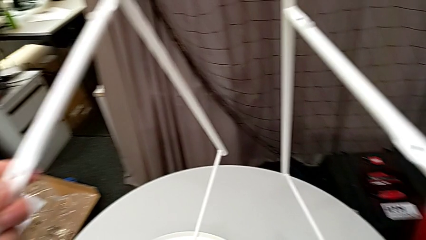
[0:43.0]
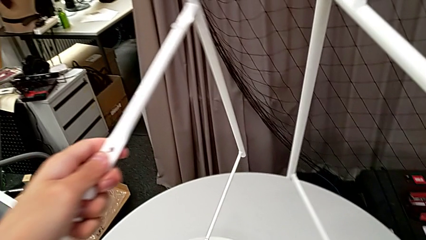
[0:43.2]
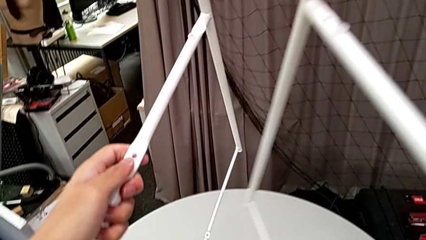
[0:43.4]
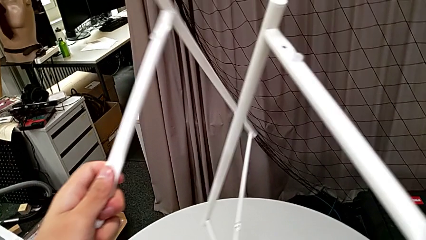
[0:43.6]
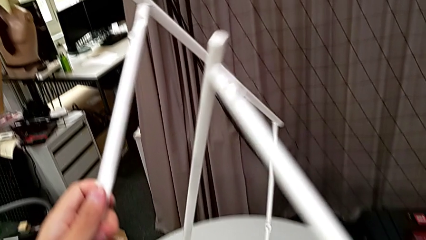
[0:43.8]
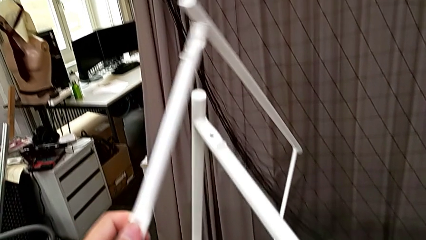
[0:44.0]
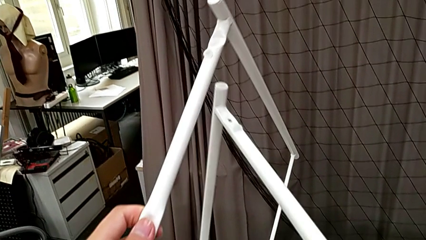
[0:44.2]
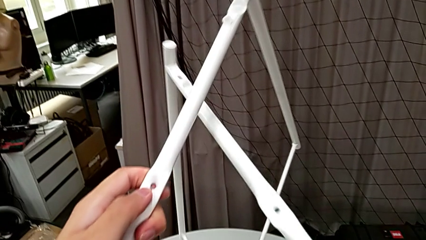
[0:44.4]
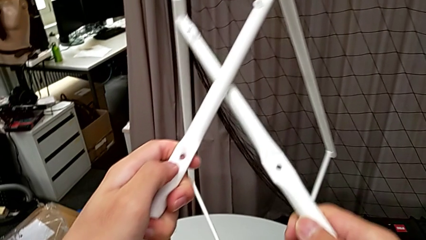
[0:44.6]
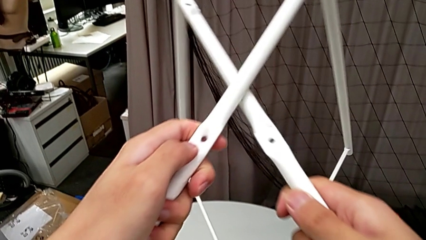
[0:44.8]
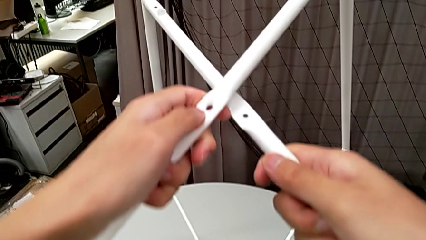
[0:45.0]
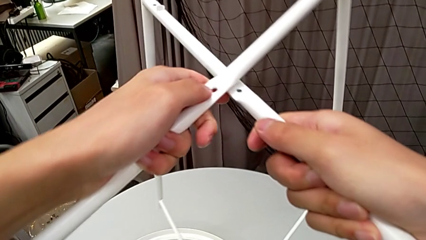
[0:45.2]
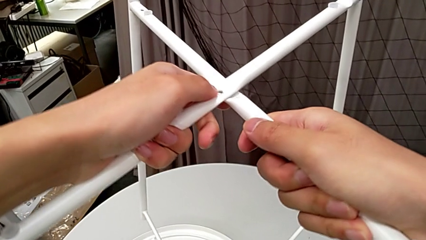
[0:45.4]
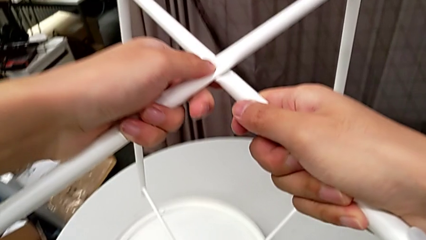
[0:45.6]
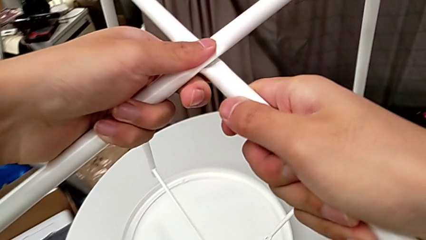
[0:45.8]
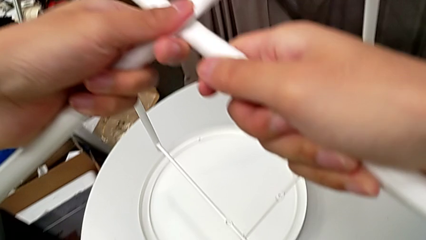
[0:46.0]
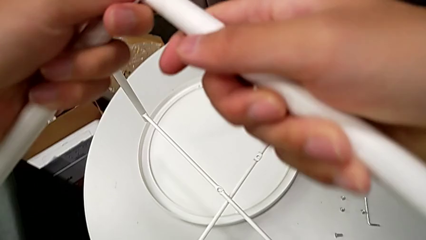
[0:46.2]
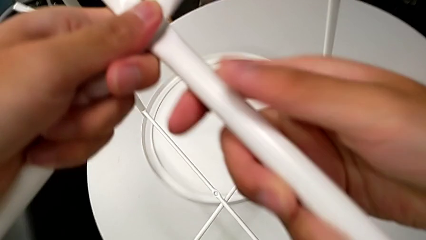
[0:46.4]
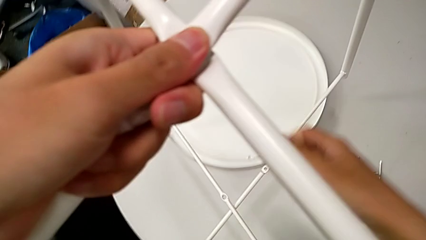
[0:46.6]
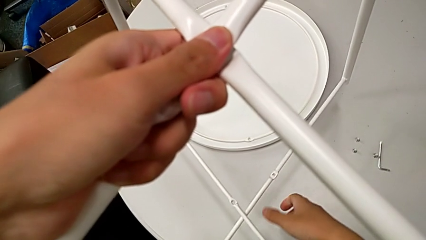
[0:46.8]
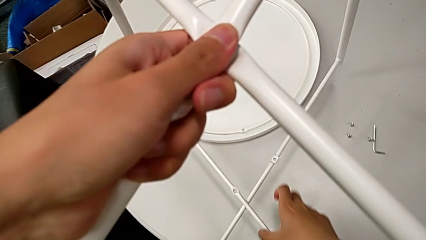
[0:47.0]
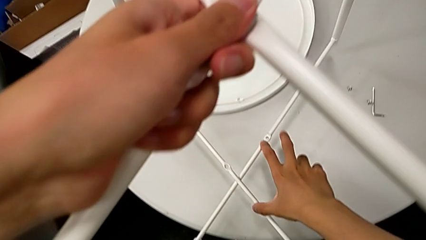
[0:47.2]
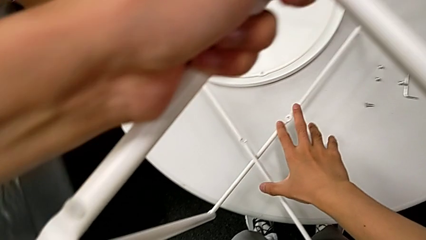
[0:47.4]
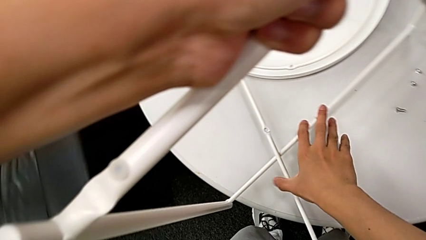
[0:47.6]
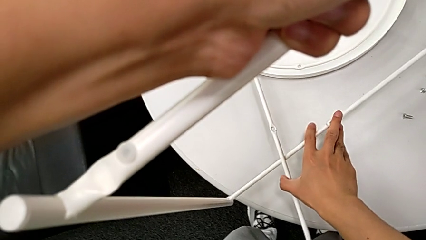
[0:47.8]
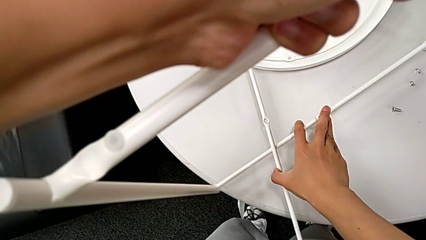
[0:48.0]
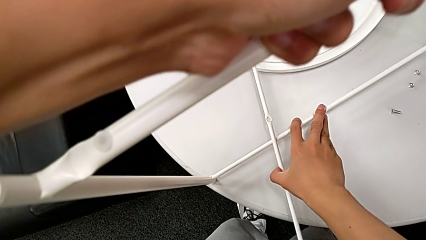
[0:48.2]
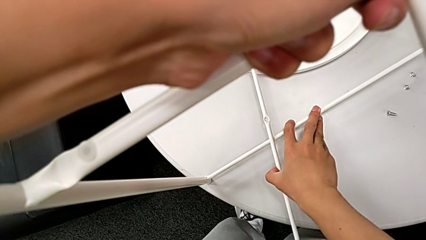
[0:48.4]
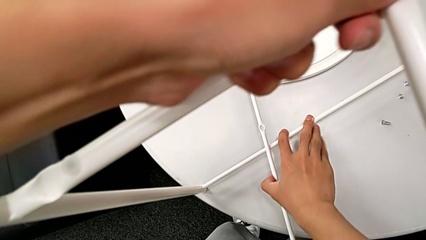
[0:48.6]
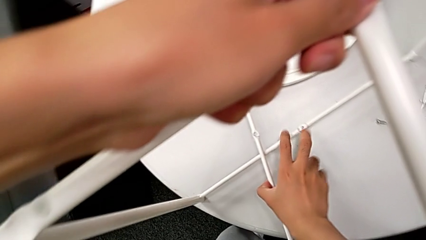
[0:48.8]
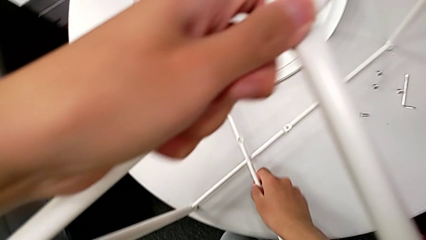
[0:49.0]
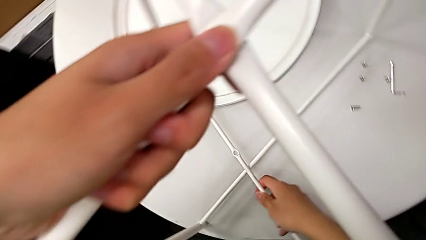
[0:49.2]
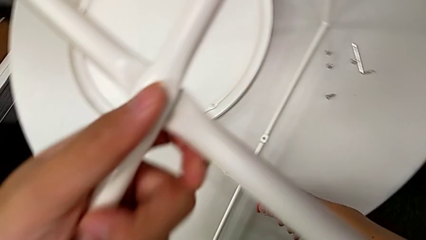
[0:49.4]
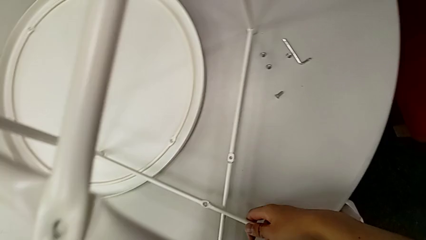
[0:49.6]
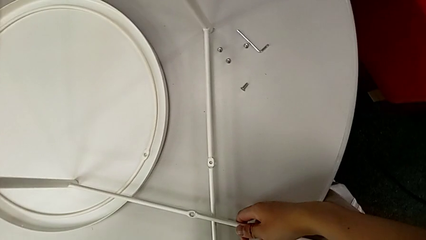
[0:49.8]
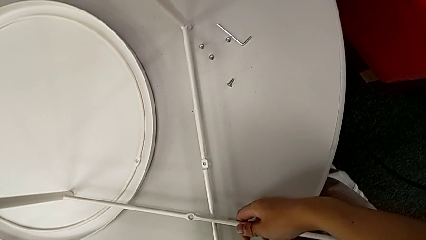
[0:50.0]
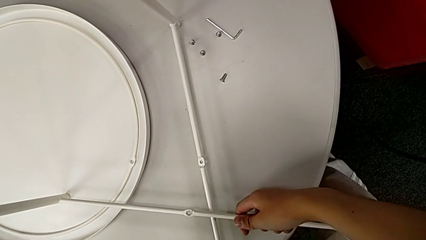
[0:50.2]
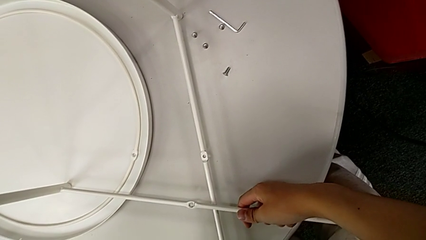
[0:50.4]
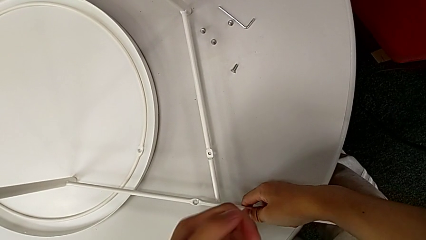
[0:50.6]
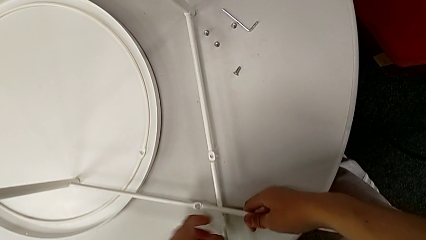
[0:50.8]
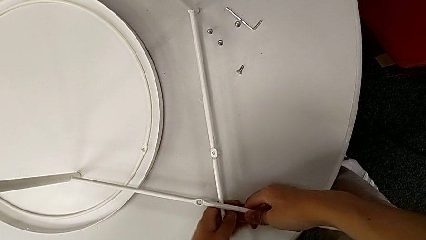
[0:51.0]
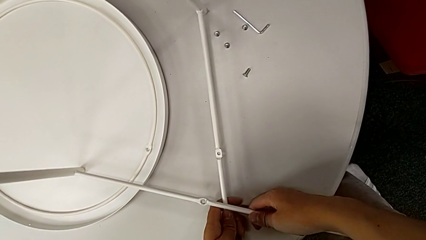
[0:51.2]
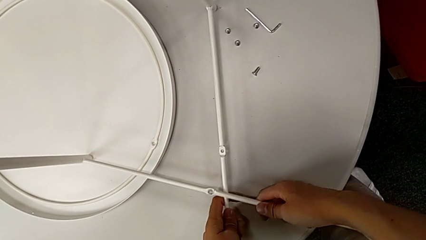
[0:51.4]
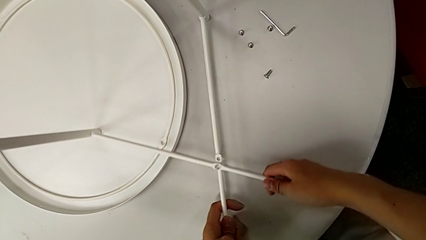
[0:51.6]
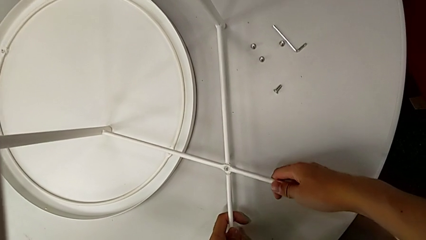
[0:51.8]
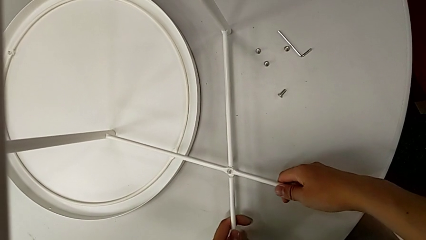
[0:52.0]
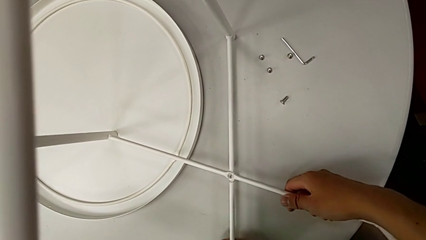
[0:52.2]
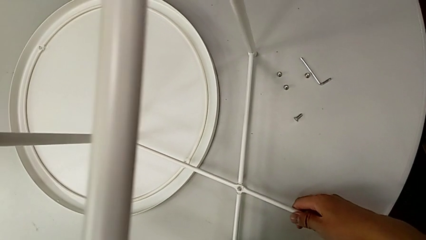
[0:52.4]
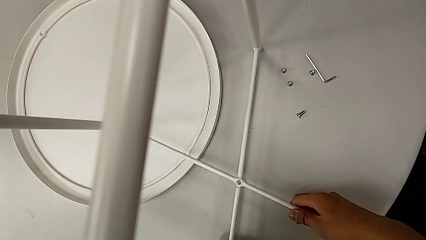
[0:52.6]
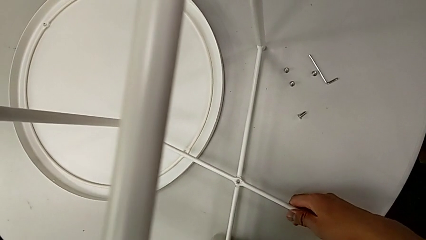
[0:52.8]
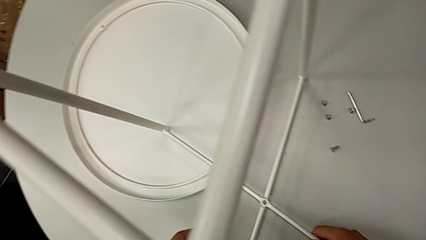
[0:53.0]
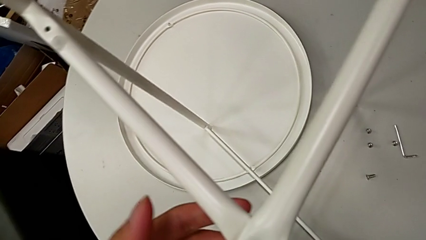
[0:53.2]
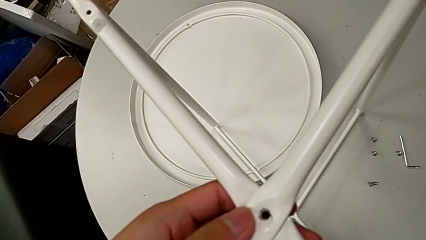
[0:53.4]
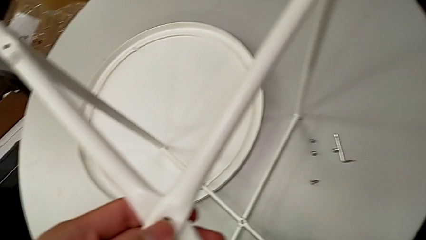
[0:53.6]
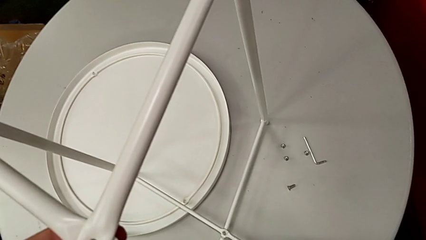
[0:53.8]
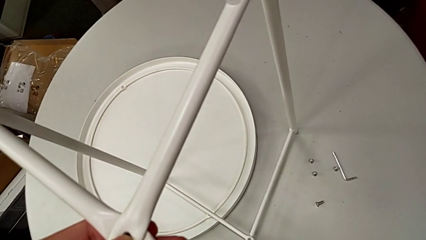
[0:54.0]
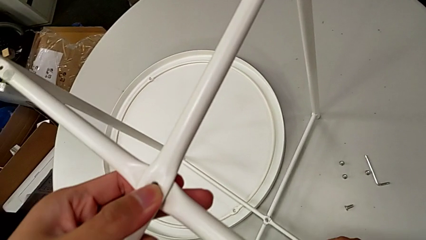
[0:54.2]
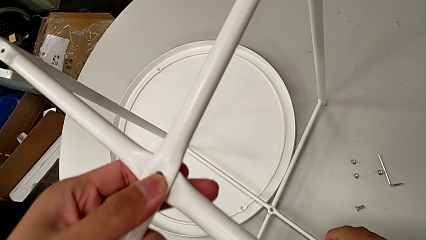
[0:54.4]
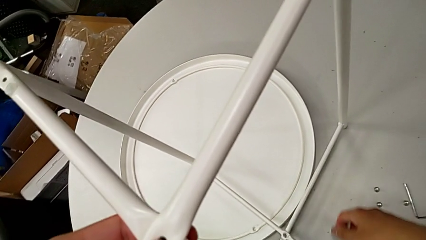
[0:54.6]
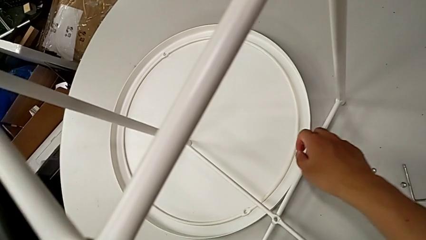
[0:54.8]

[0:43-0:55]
The camera wearer is assembling the legs together. They align the leg, place it, grab the leg, align it and slide it.

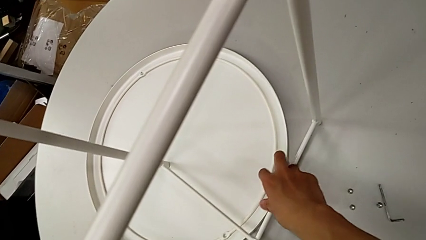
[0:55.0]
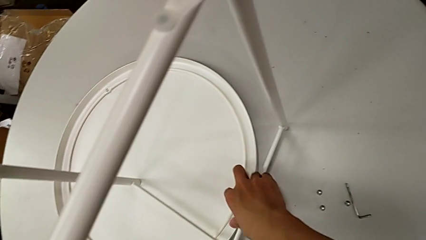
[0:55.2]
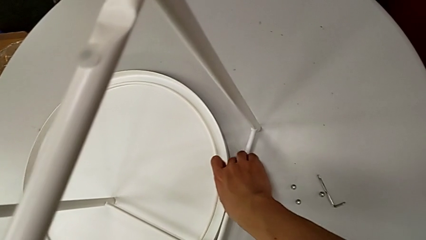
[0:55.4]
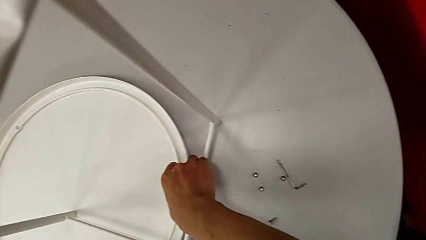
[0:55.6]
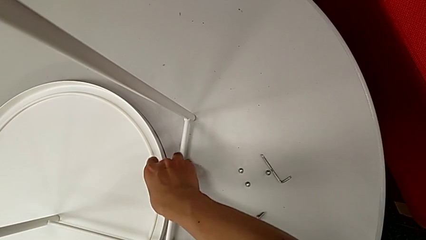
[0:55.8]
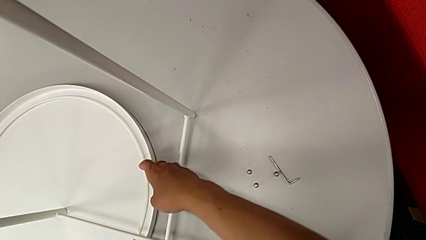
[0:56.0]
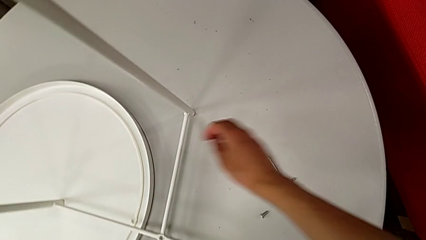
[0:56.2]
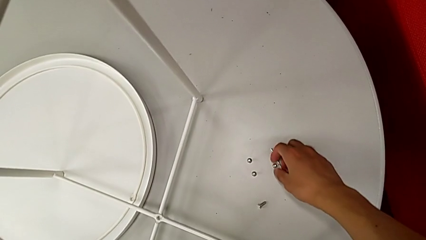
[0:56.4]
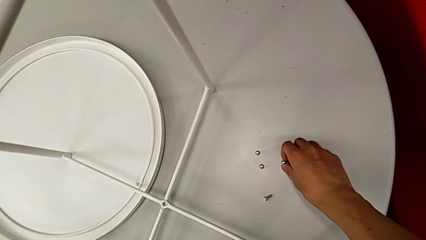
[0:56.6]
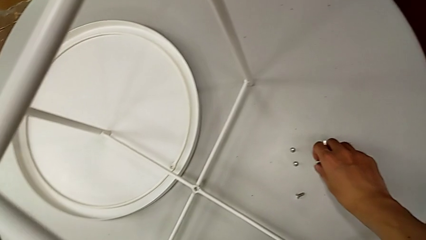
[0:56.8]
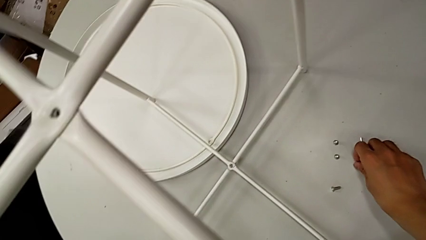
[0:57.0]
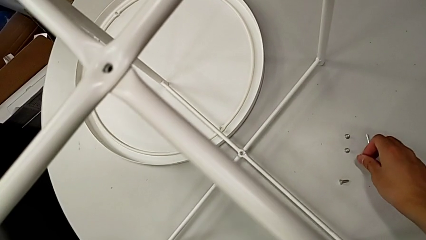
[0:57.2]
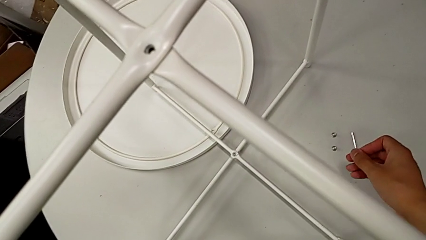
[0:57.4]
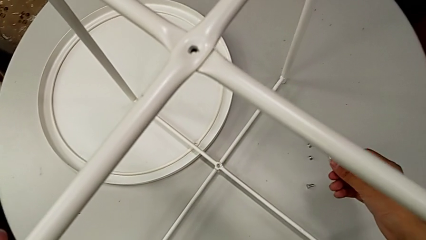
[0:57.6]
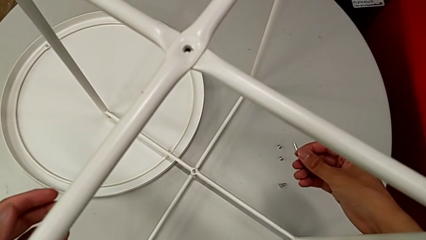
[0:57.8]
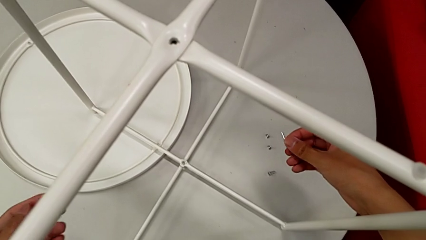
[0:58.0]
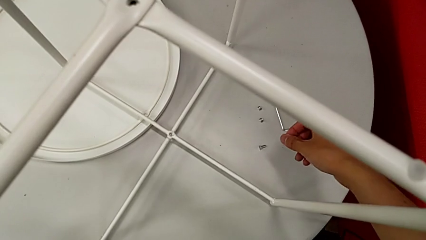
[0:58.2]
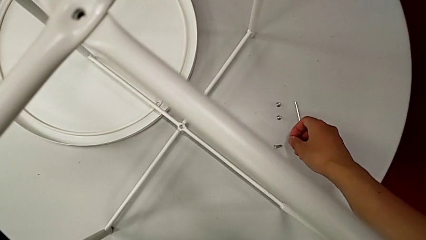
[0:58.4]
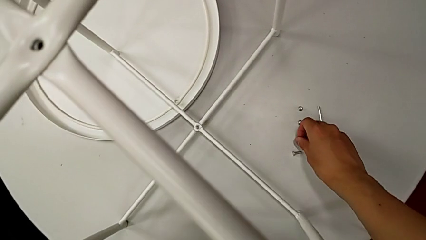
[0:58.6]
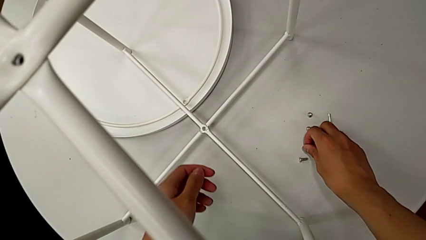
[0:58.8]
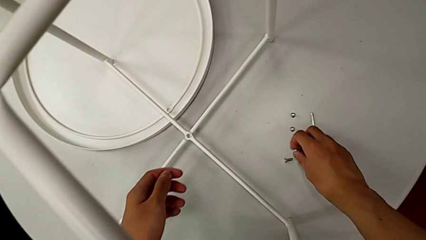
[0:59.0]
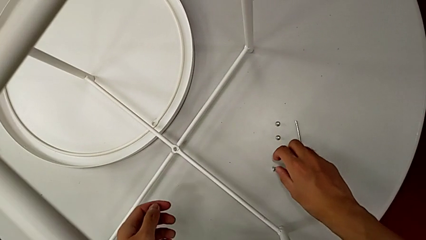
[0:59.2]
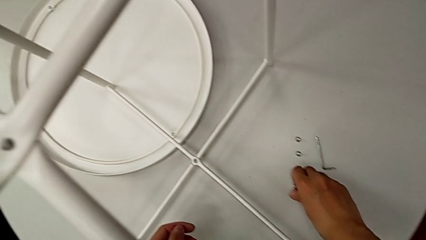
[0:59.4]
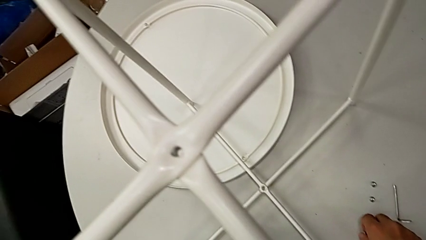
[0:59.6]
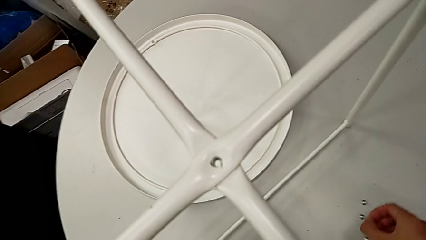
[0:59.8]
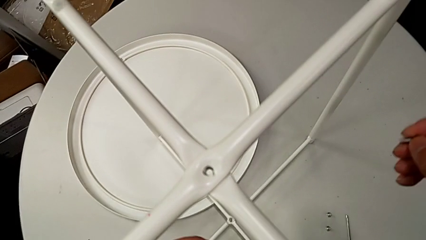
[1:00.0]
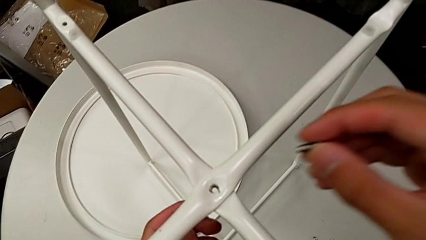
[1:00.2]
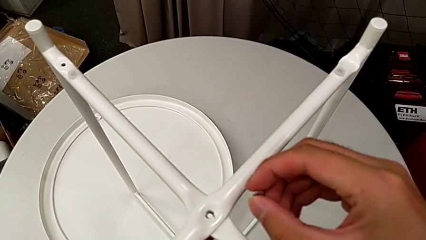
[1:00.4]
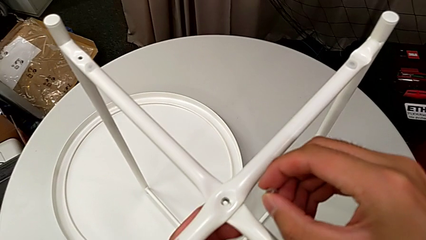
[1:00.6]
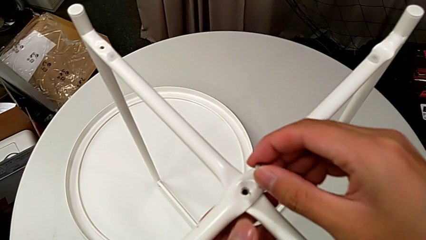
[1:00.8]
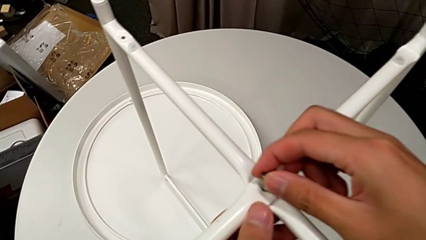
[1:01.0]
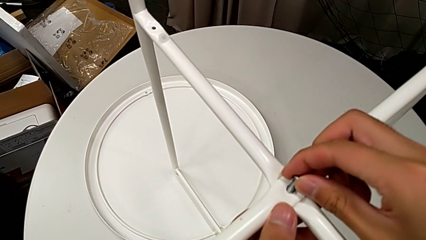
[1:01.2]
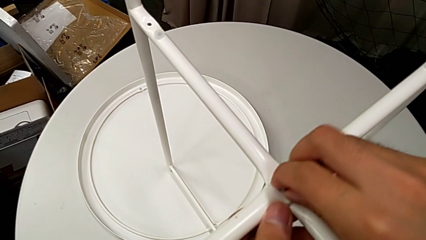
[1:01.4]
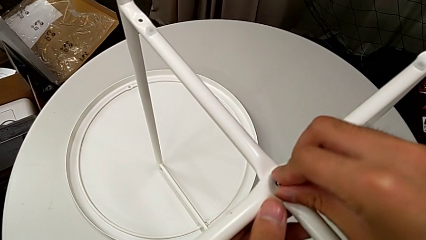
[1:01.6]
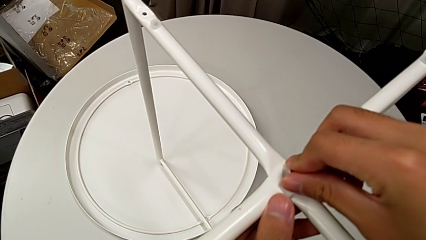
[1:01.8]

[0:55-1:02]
The camera wearer is screwing the top screw into the legs. They slide the tray, wrongly grab the wrong hex socket head, place it, grab the hex socket head and begin to insert it.
